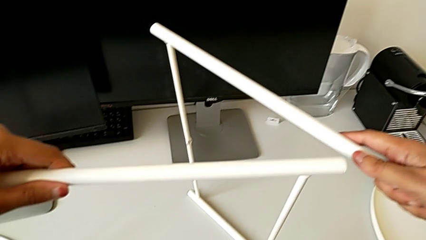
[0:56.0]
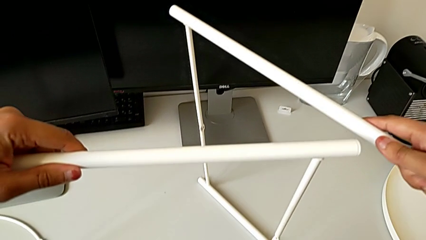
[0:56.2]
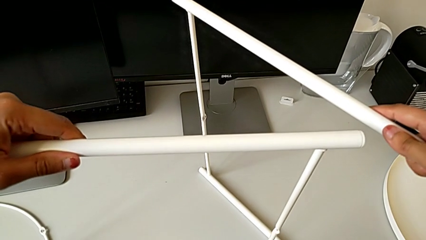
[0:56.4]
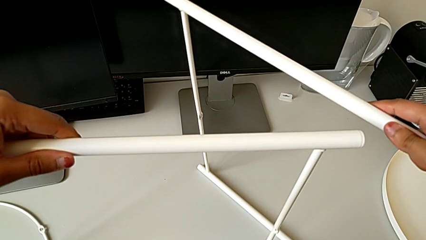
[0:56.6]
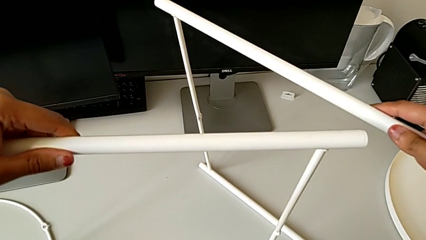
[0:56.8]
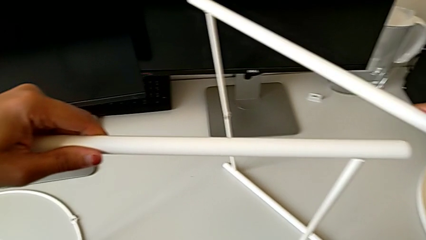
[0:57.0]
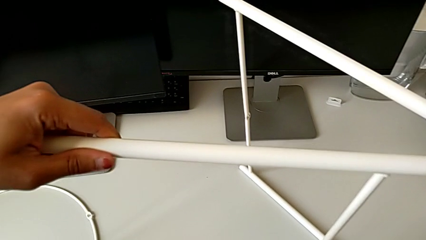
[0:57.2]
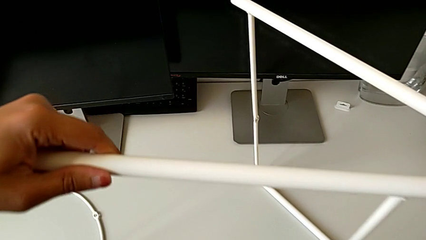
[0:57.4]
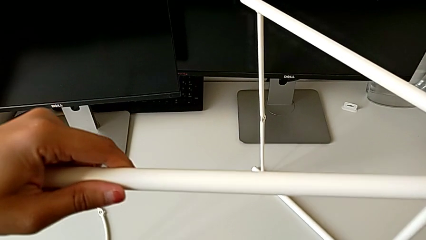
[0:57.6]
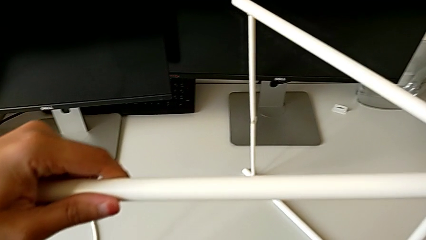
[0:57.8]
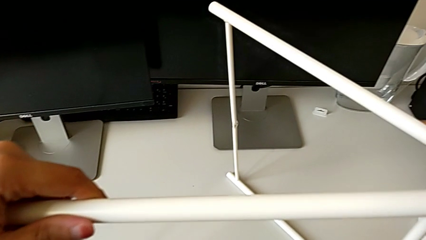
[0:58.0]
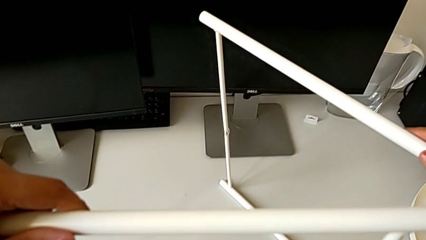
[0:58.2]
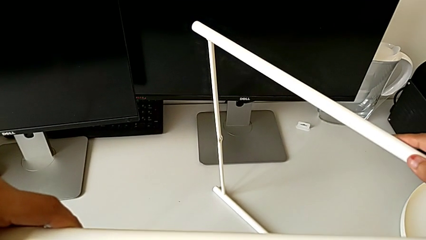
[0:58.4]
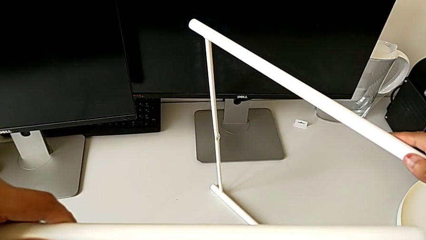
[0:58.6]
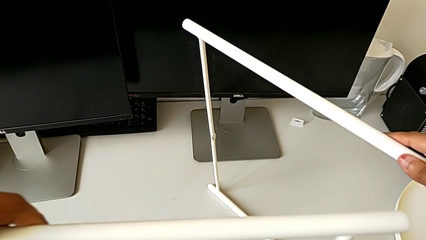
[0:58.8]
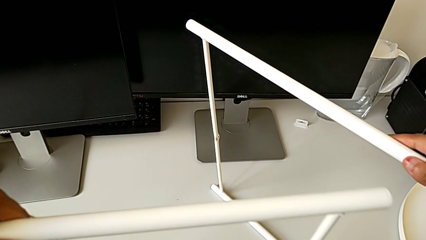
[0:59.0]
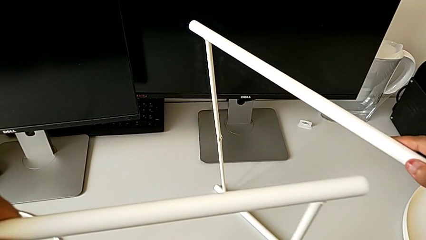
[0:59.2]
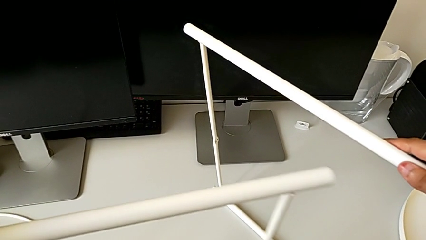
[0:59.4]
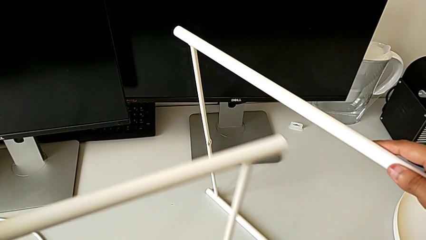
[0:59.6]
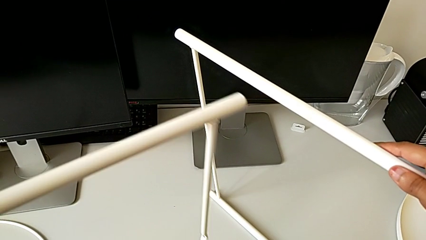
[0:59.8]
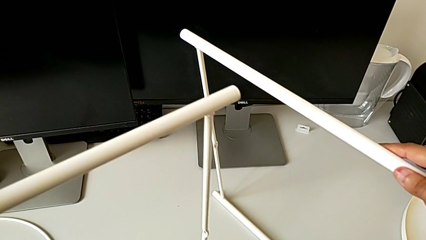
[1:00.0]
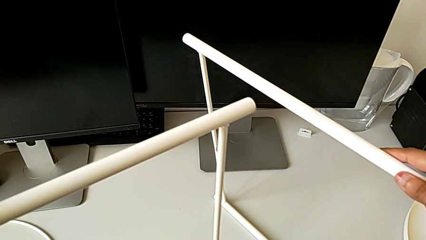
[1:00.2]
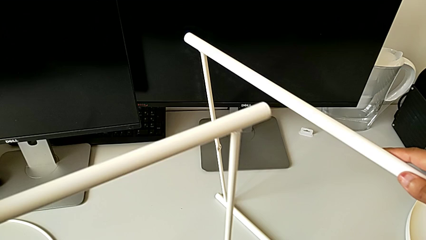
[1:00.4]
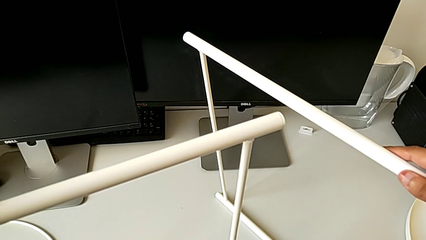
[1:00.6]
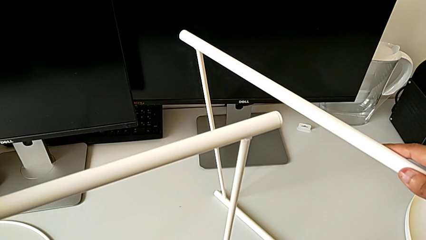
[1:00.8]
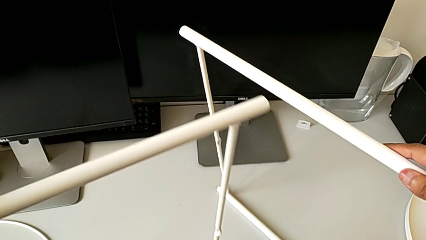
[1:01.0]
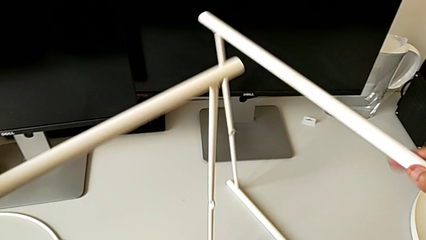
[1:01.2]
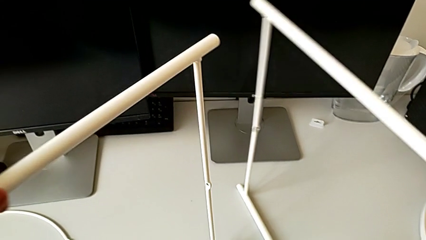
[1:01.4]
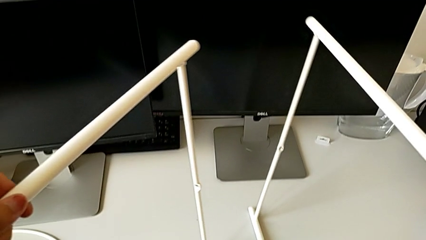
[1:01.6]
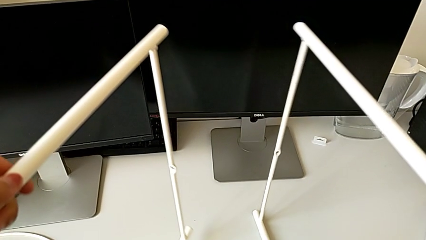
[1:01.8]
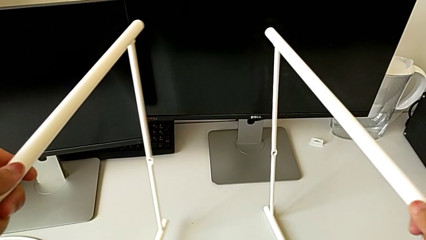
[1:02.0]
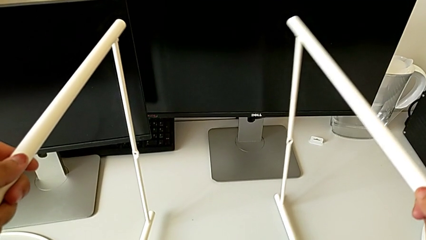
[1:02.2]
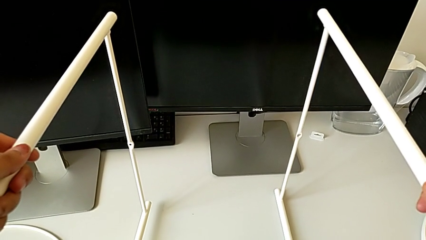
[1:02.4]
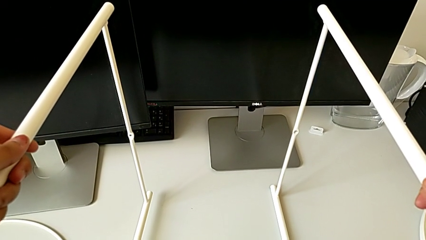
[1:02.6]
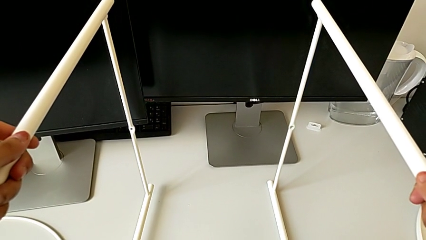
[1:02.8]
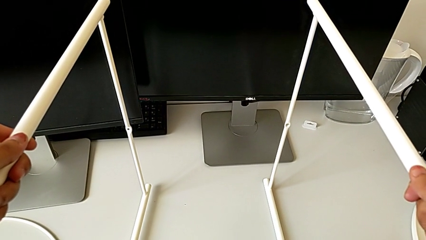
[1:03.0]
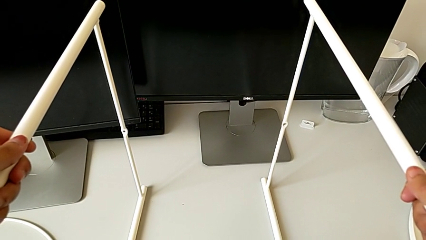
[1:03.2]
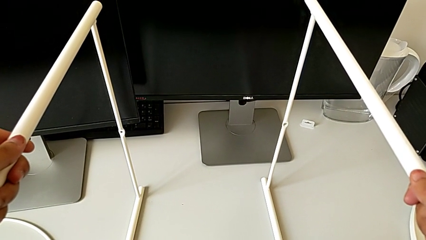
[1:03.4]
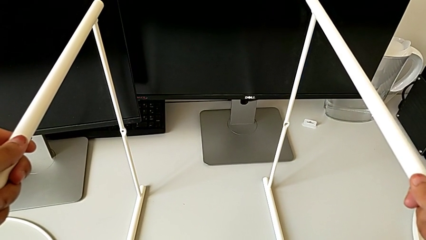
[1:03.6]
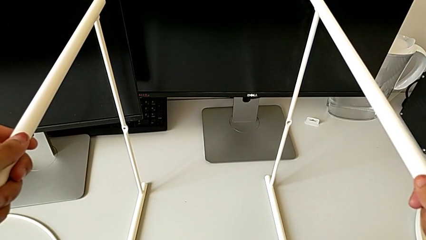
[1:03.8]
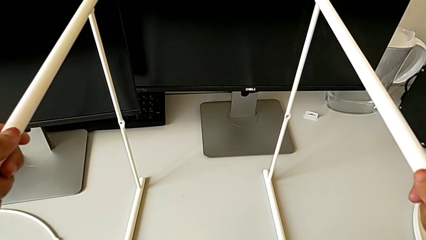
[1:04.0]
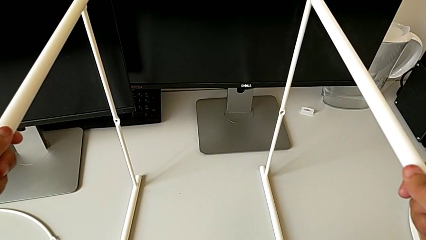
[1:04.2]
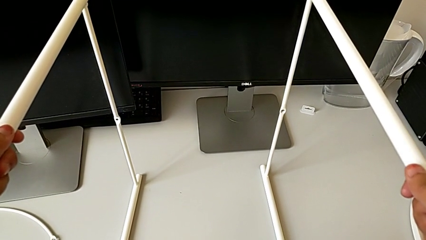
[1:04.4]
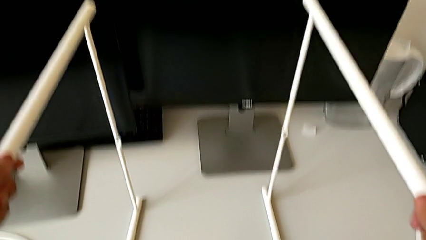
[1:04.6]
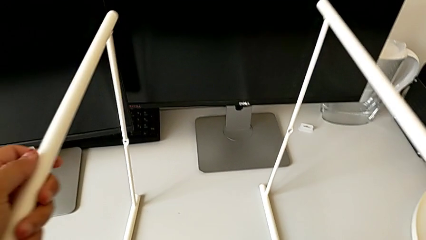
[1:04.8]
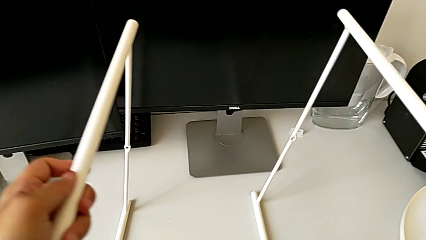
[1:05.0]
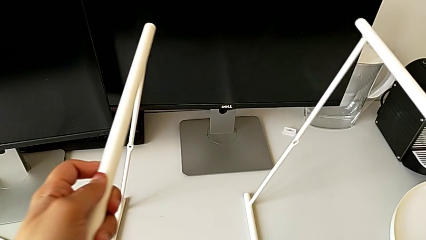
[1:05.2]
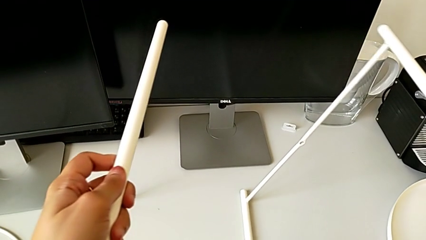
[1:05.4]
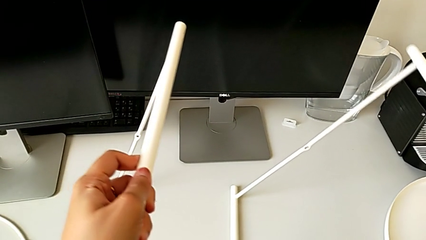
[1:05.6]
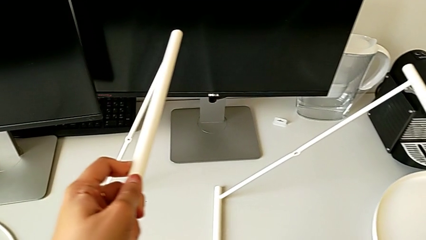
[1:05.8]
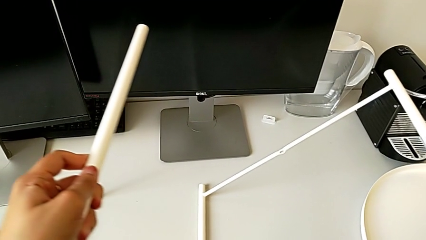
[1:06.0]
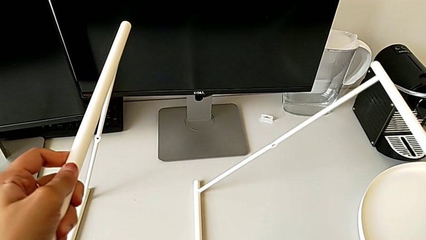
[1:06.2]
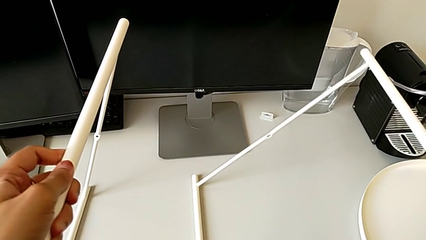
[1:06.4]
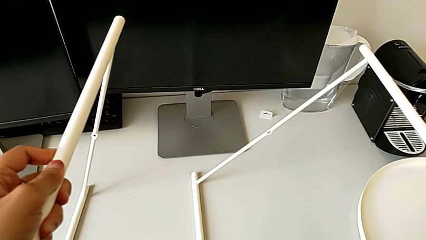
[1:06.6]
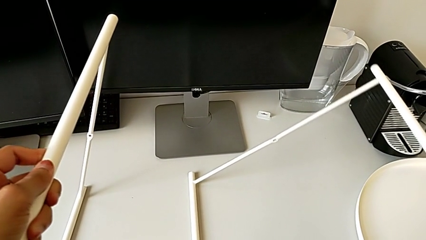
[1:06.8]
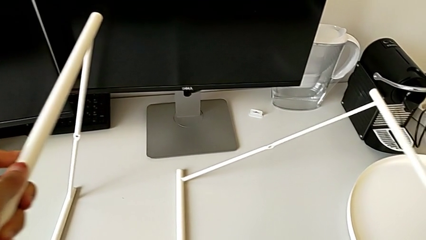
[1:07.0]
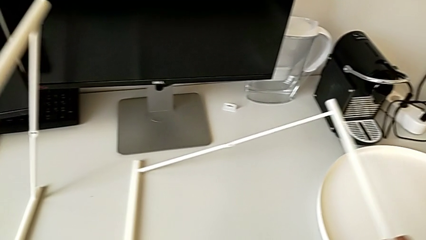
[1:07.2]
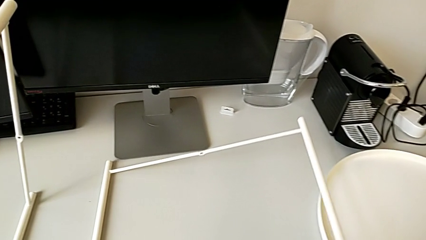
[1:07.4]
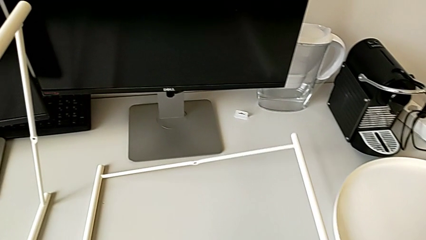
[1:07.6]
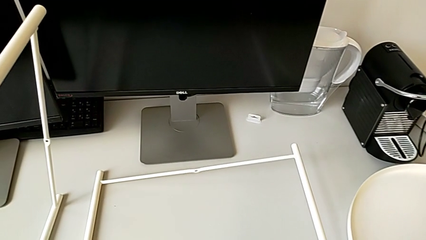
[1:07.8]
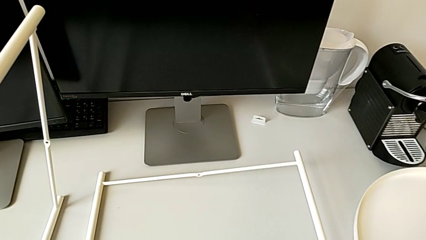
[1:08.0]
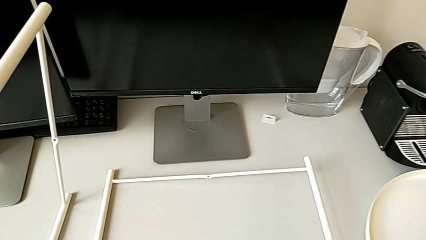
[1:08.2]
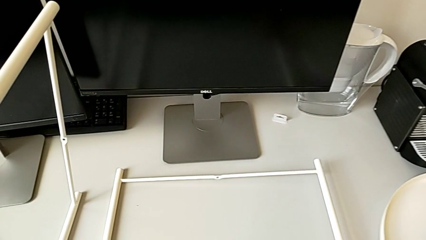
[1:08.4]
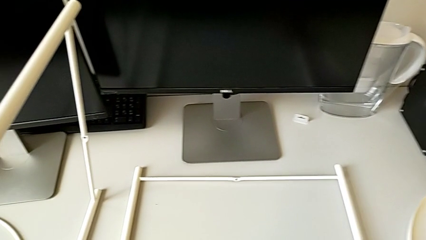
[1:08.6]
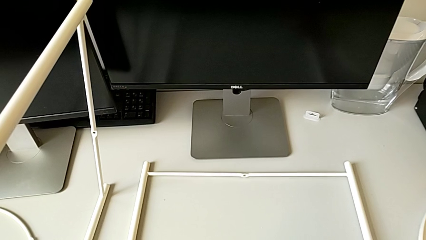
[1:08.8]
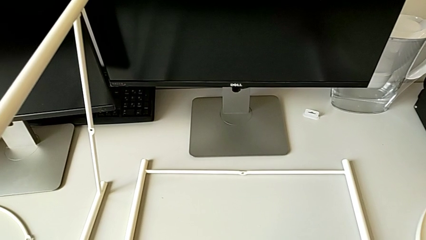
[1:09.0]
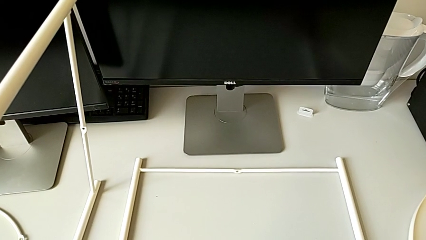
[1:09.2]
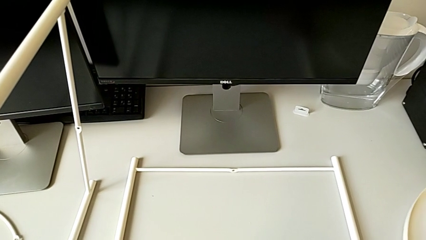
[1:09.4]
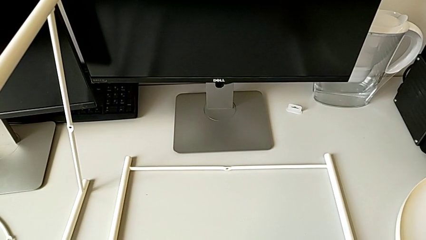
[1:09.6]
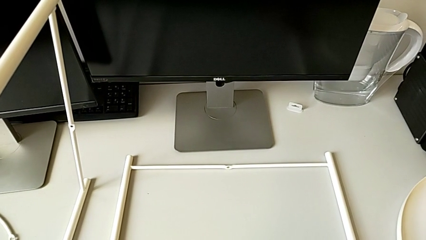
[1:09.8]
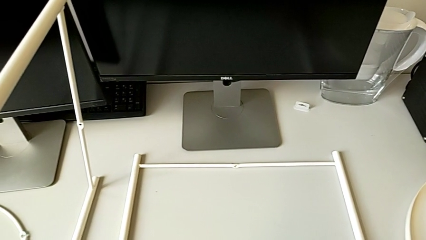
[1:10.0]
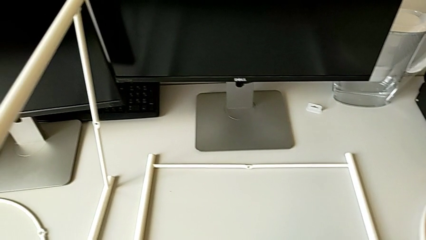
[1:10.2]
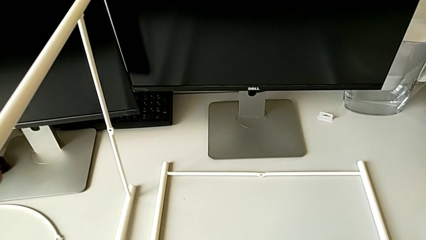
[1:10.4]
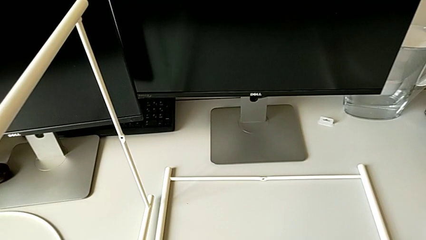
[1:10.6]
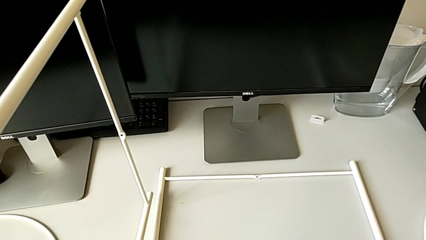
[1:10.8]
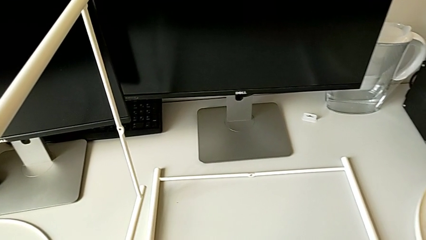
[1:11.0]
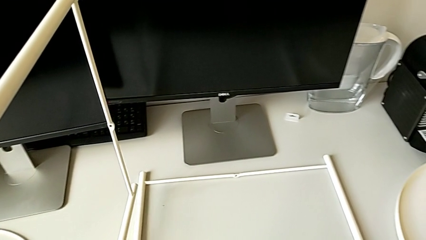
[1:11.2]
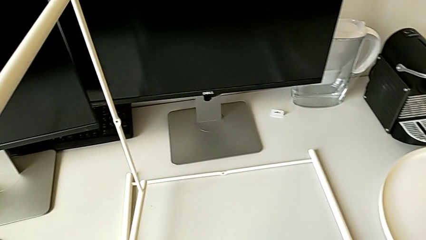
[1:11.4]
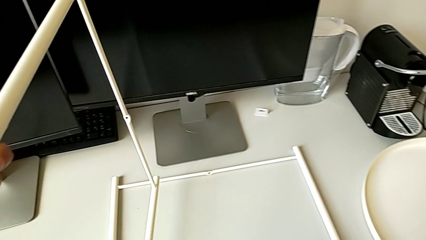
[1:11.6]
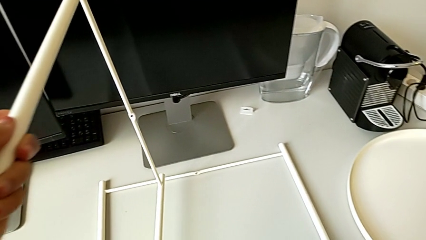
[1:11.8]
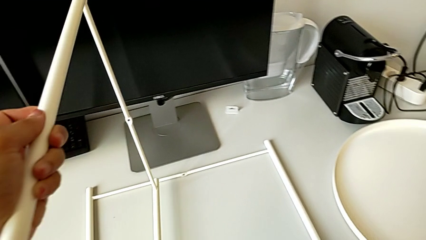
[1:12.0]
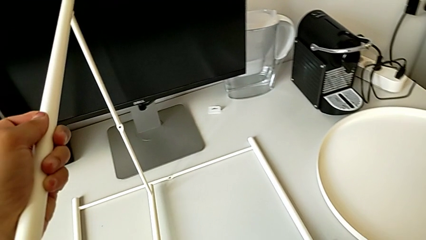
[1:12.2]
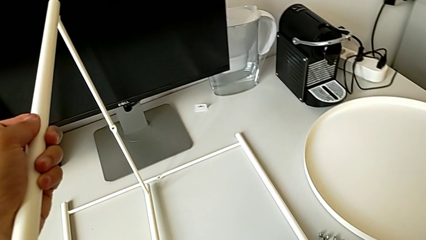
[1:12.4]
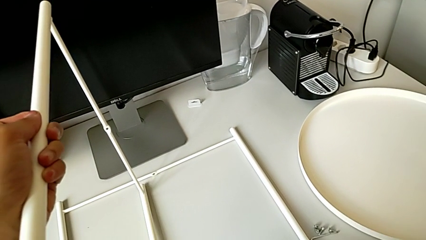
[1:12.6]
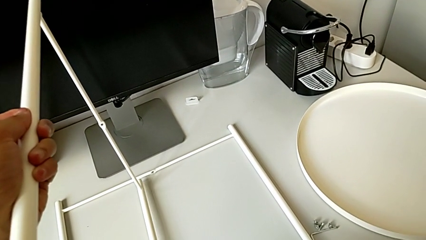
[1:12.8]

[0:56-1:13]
The camera wearer is trying to assemble the legs. They hold the leg, slide it, rotate it, place it, rotate it, place it, hold it and lift it.
